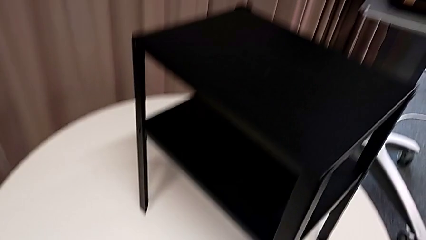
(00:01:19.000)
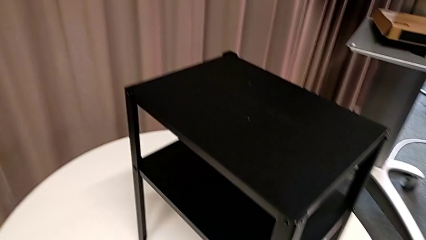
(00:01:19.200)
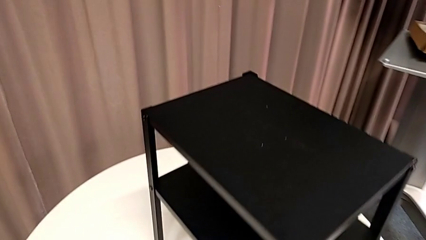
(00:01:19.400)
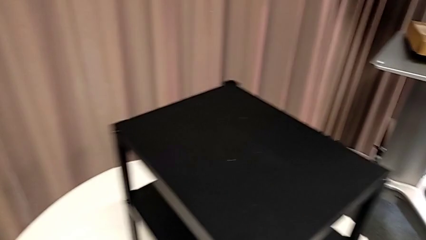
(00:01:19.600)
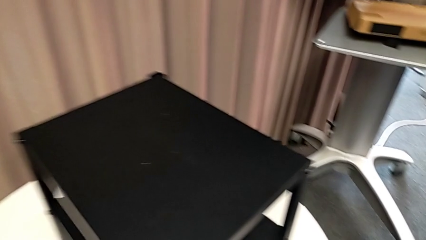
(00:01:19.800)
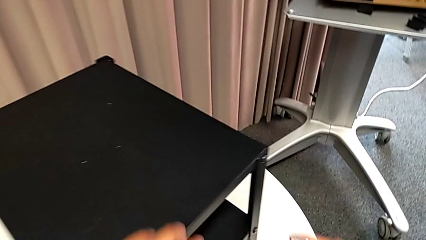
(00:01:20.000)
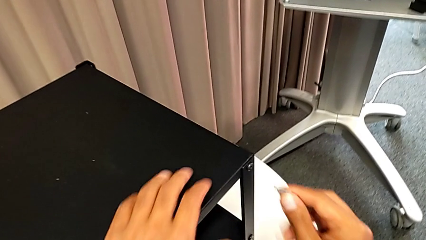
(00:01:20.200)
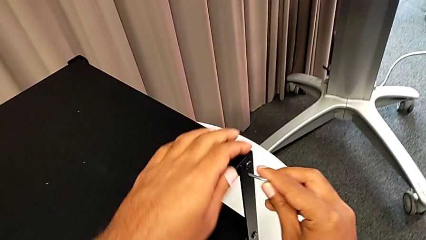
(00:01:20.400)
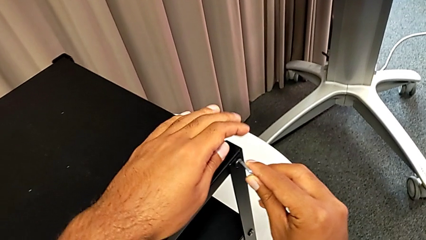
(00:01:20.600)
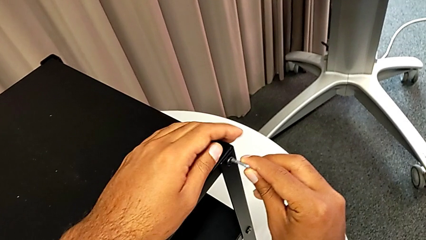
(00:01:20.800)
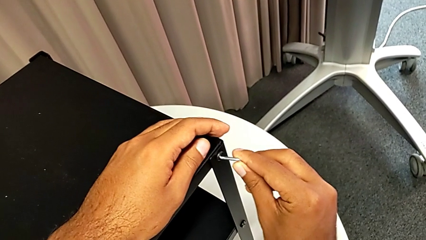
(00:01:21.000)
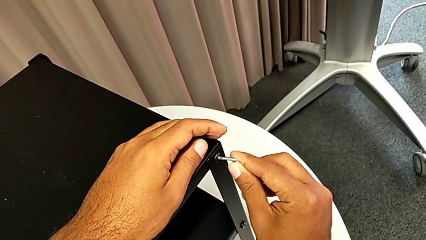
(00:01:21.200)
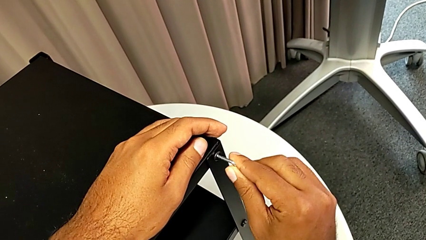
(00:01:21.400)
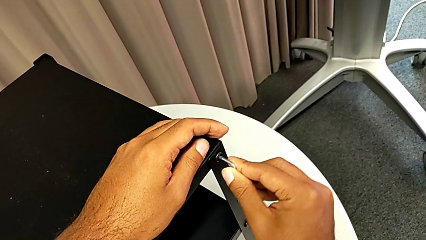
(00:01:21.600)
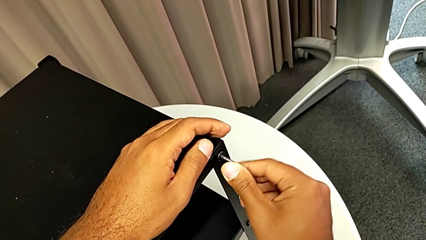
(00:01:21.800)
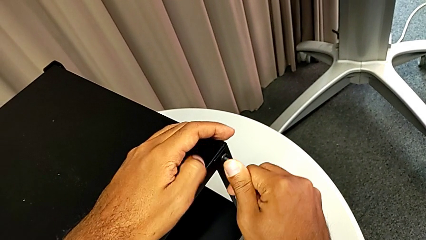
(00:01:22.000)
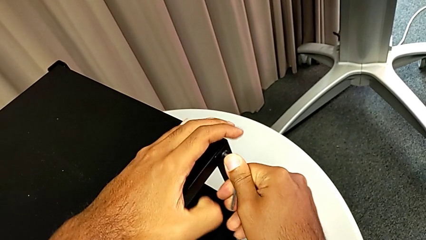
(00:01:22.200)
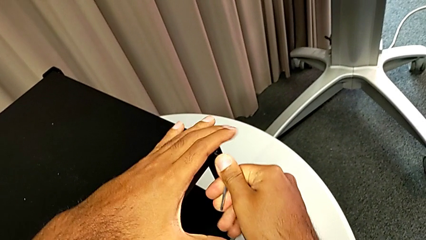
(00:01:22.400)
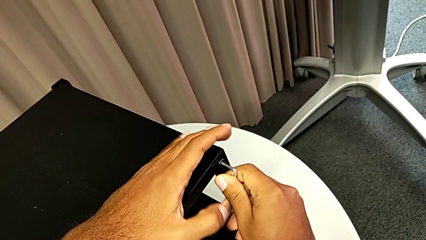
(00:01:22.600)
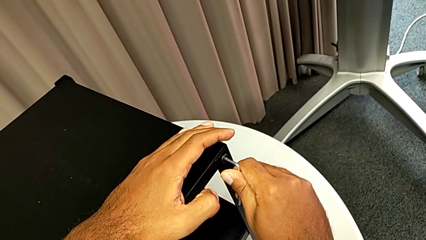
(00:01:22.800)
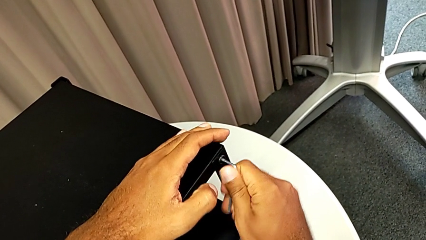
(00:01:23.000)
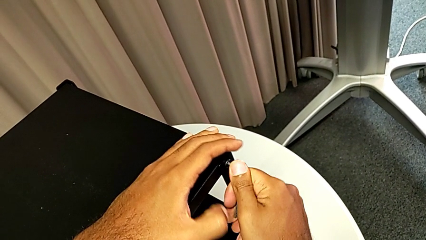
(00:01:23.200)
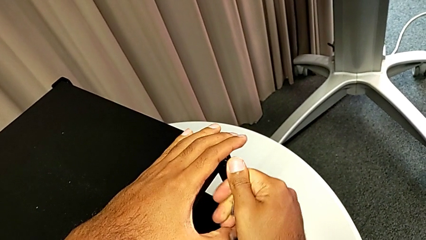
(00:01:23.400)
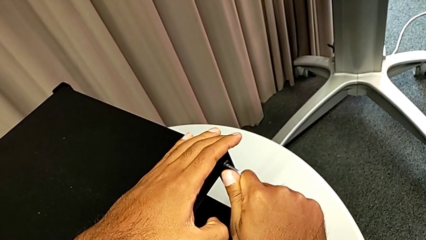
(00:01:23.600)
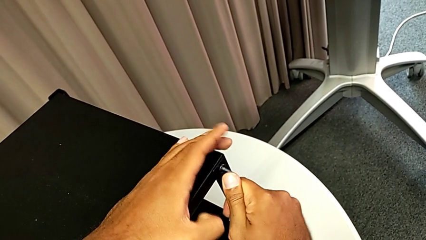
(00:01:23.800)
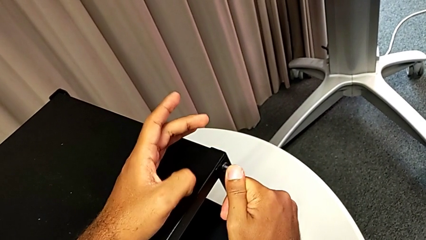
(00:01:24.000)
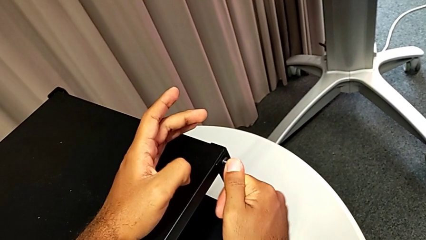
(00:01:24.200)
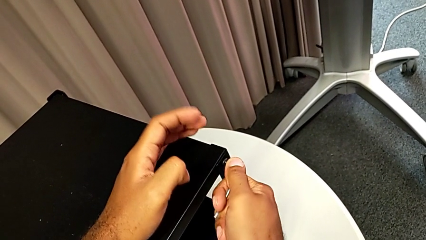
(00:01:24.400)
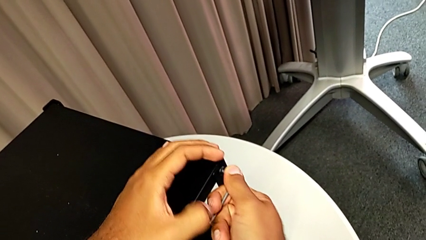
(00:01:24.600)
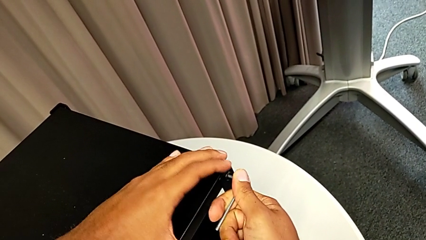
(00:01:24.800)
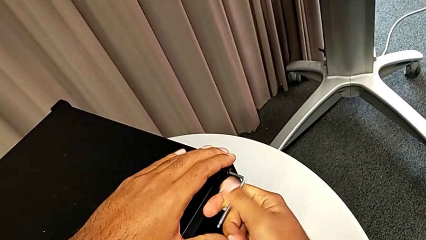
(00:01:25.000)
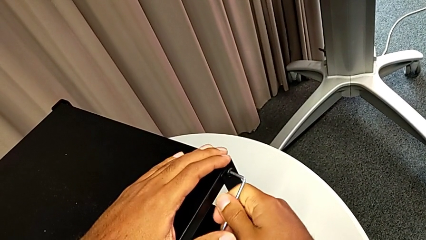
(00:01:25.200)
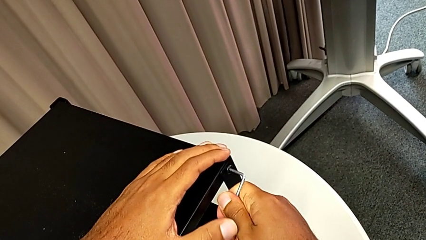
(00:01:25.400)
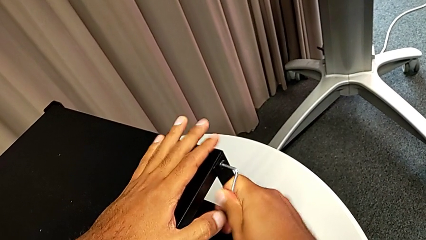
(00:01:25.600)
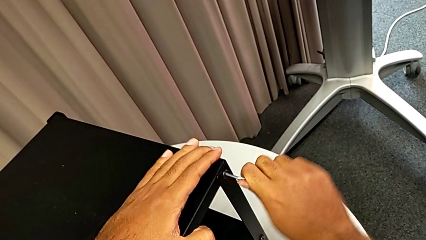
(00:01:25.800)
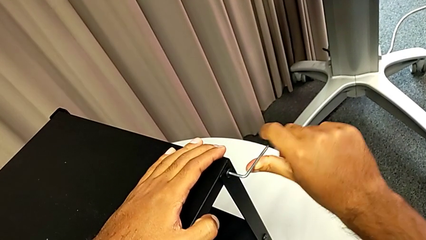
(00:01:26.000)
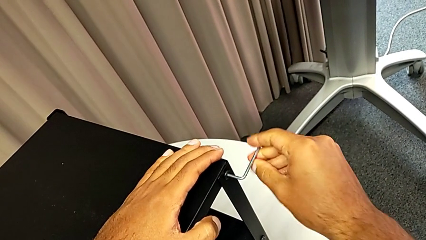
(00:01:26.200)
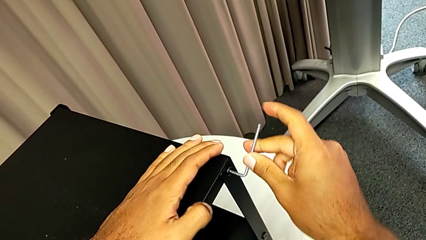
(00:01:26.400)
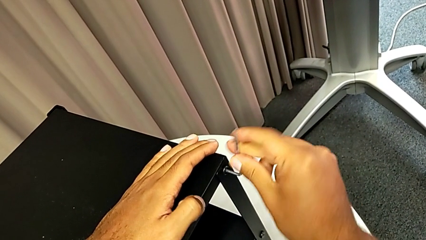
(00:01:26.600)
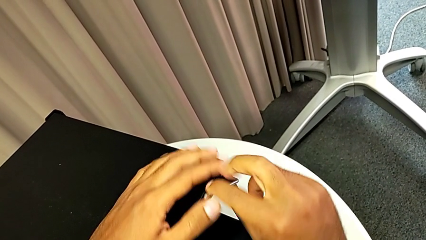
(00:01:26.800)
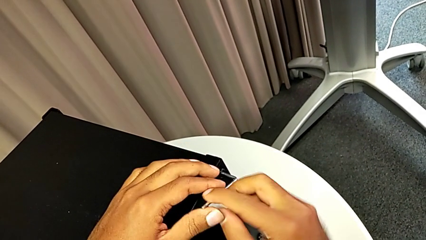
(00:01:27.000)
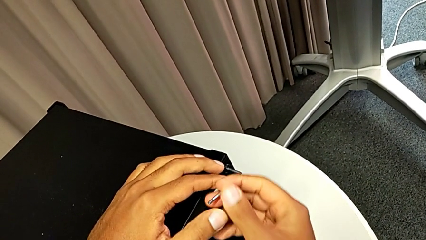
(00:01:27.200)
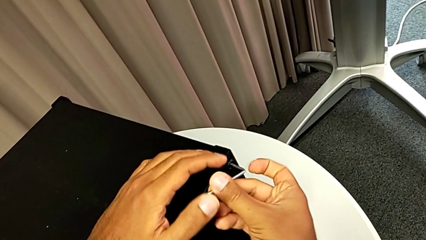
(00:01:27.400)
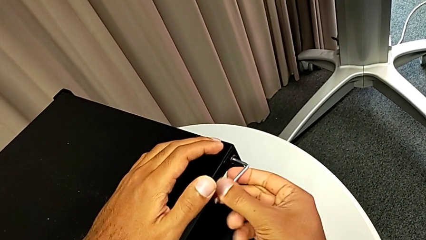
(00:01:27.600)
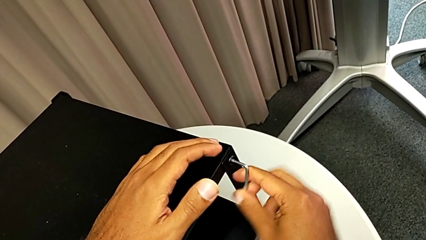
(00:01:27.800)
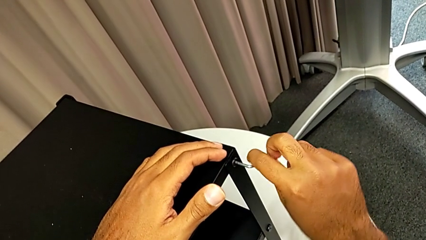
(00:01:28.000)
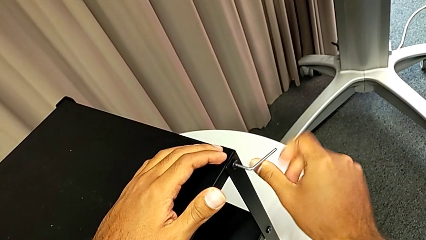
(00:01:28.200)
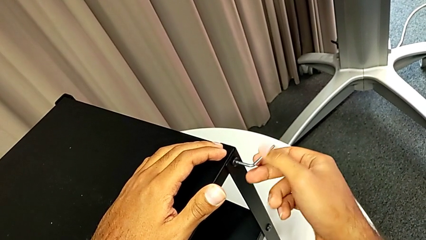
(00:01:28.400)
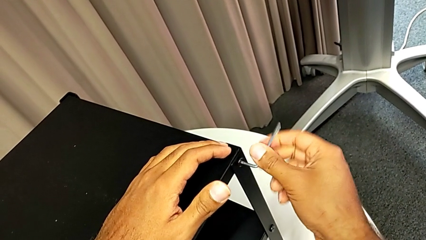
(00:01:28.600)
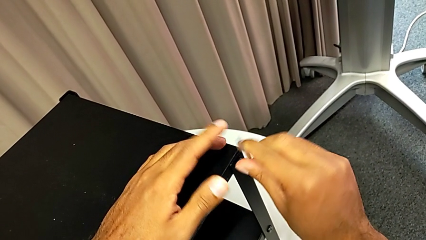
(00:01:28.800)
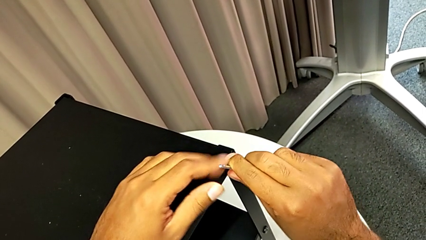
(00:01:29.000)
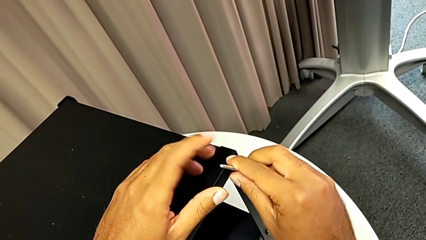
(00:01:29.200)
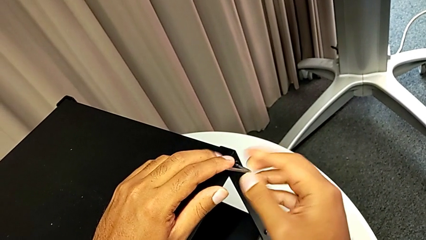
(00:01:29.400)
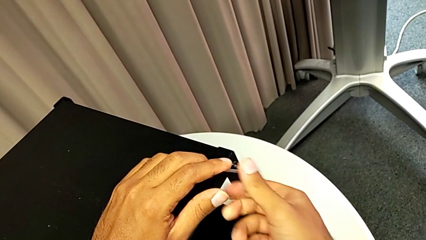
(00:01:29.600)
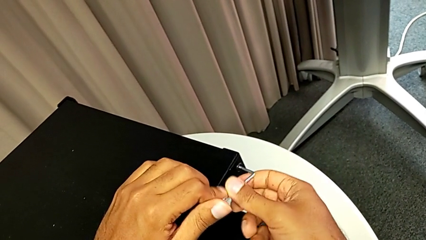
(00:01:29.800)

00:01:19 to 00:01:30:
The camera wearer is removing the top table from the furniture. They approach the nightstand, insert the Allen wrench and unscrew the hex socket head.

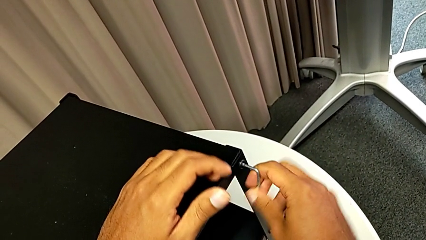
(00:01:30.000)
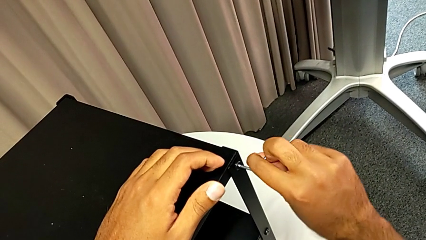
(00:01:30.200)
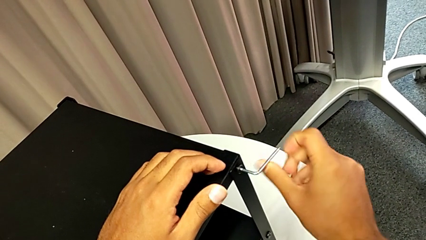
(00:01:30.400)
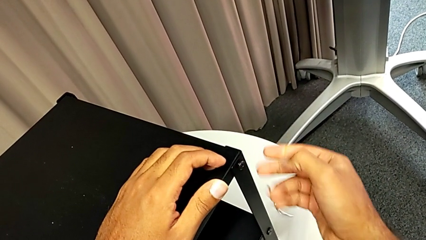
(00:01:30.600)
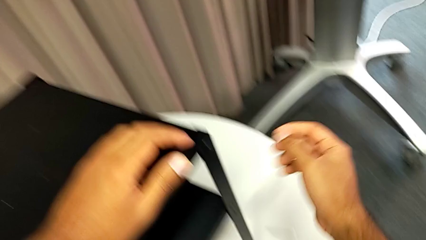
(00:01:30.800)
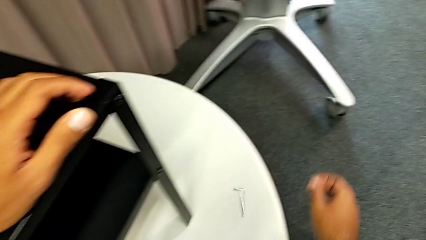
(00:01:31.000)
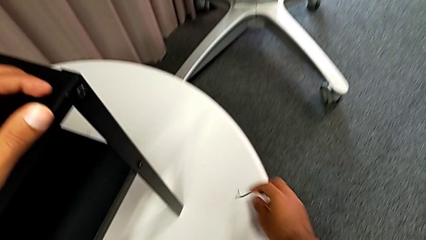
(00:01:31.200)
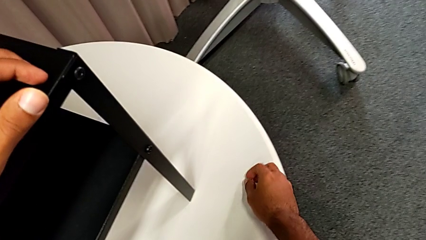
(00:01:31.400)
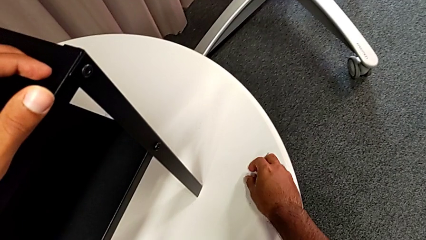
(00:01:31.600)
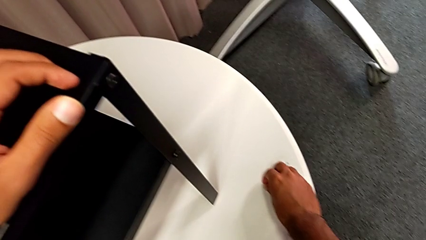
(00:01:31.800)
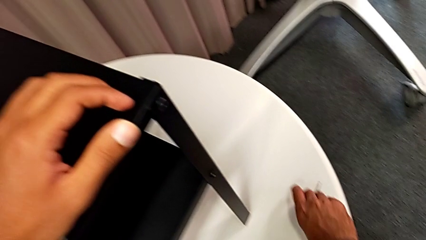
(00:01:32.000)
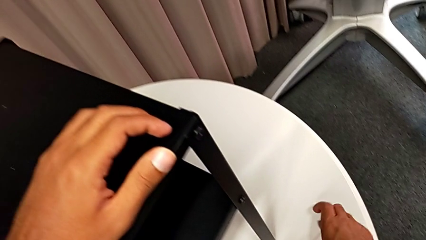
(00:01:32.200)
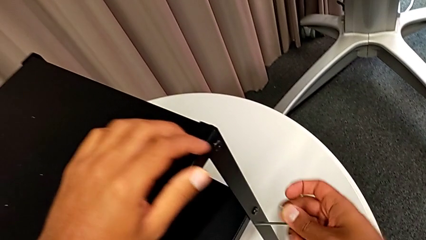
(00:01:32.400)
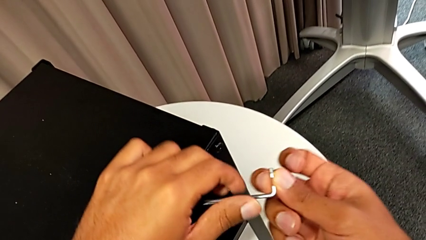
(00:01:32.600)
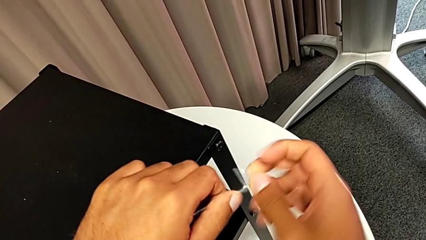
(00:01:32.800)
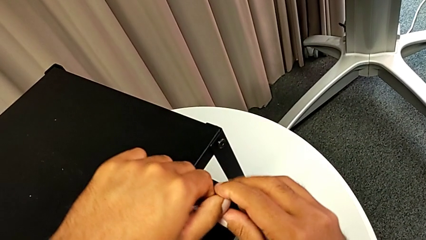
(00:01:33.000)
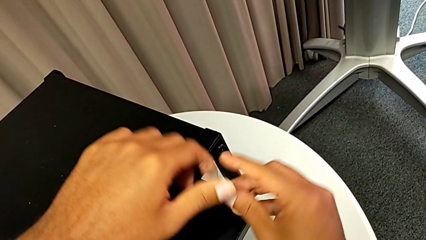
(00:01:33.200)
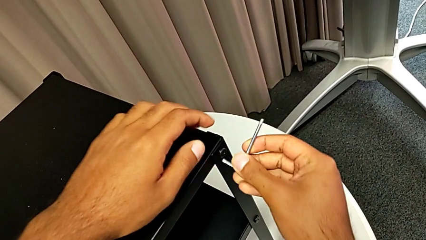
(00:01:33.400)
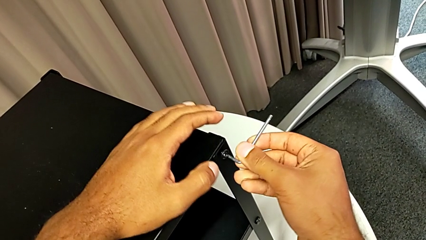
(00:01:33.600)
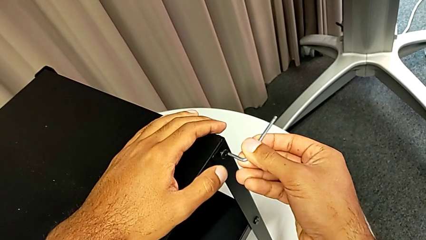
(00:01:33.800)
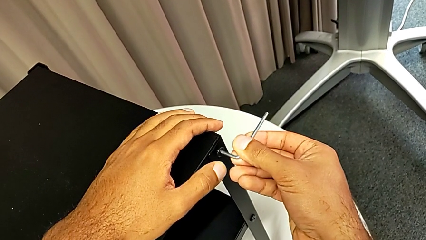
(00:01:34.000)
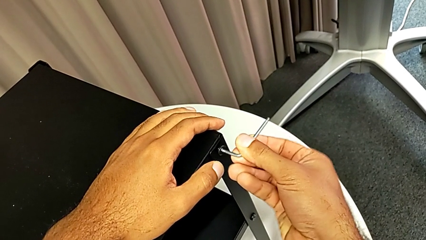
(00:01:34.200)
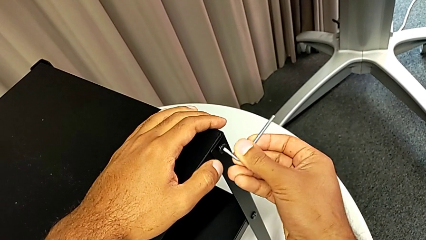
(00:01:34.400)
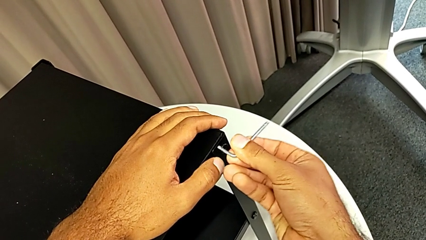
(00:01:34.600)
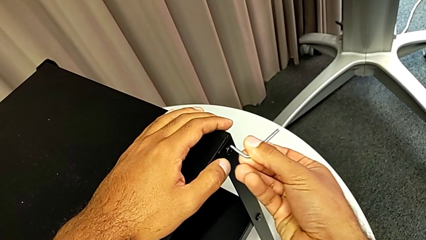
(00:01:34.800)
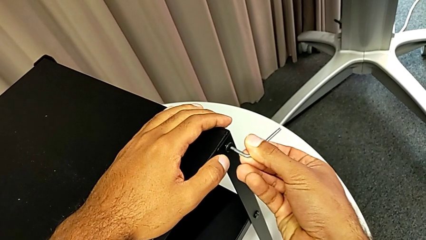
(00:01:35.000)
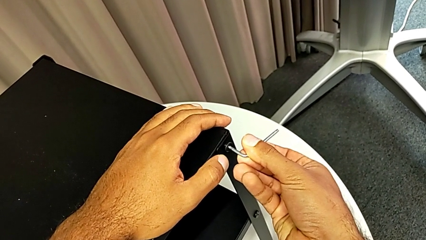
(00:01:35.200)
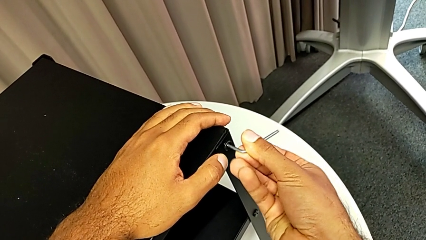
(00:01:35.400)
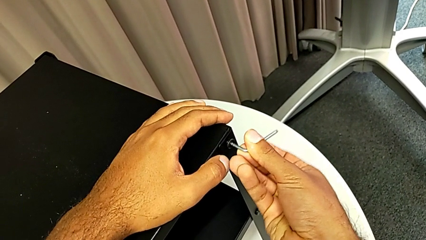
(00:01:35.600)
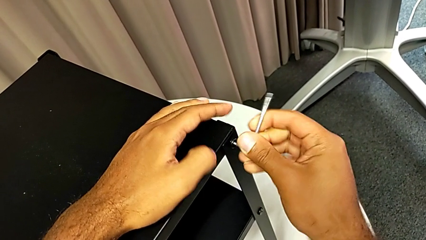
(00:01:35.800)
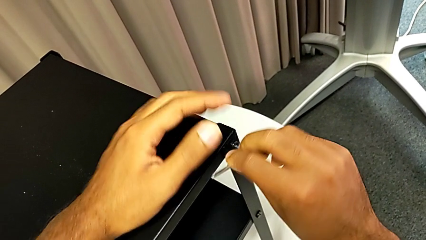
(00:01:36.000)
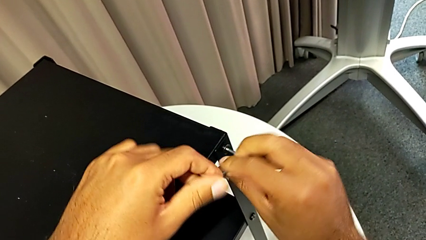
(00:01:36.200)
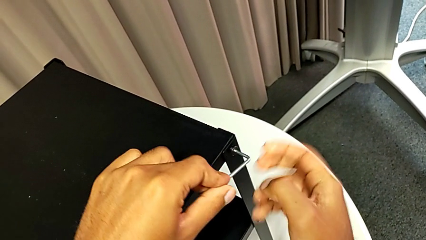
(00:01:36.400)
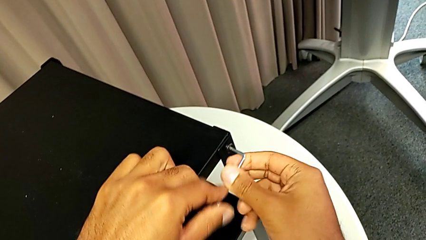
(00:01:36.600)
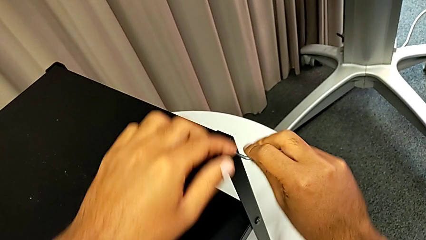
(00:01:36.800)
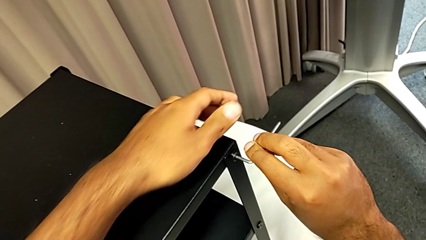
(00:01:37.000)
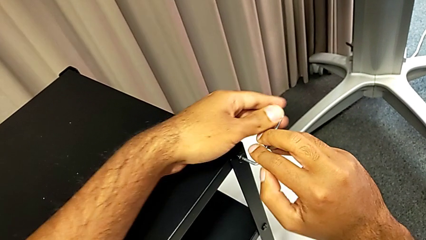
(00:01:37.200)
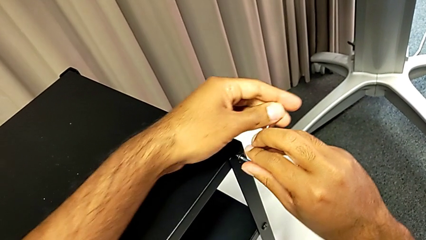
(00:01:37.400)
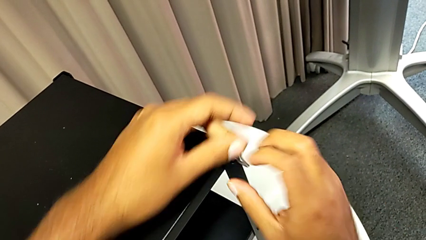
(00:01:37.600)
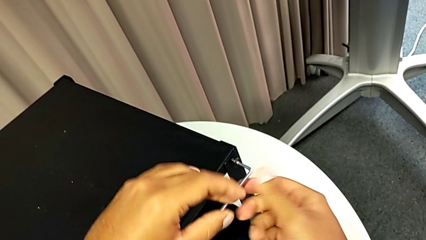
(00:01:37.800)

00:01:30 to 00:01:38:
The camera wearer is removing the top table from the furniture. They wrongly drop the Allen wrench, grab it, rotate it, insert it and begin to unscrew the hex socket head.
